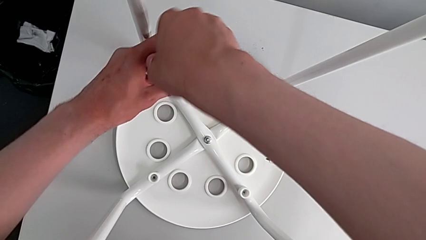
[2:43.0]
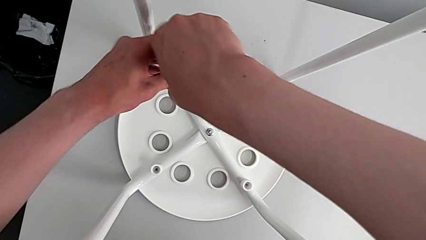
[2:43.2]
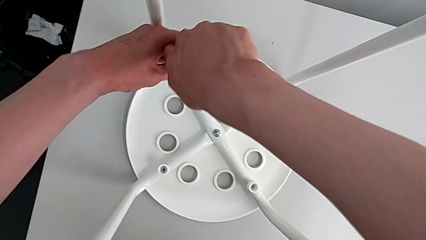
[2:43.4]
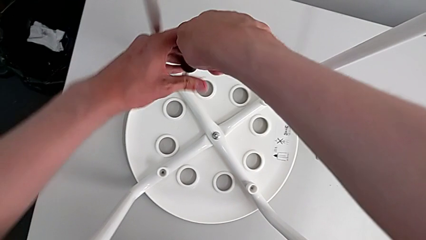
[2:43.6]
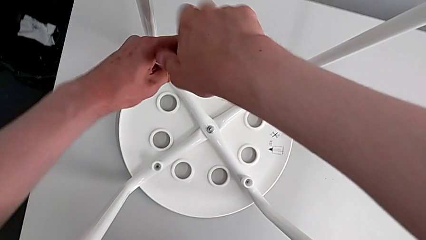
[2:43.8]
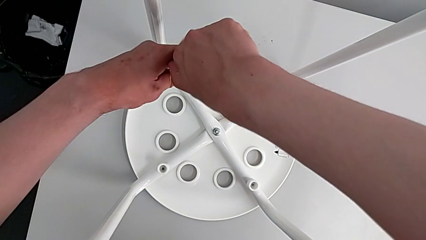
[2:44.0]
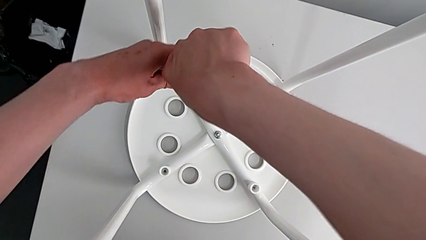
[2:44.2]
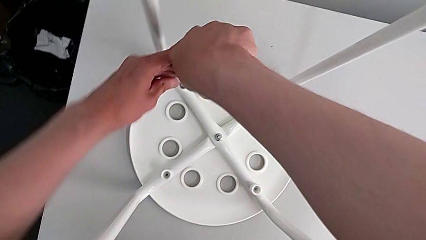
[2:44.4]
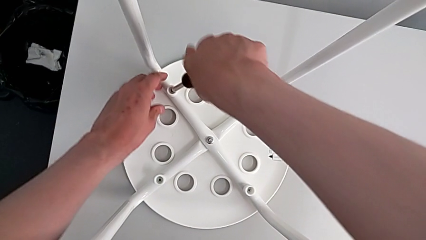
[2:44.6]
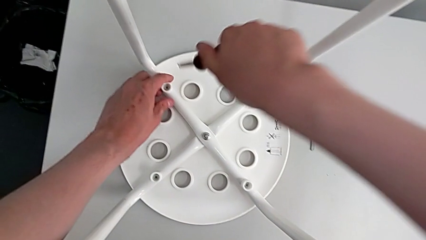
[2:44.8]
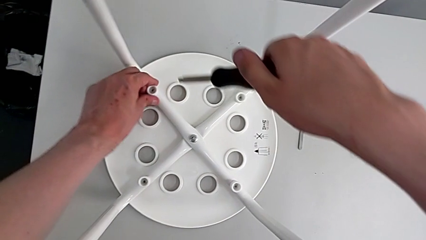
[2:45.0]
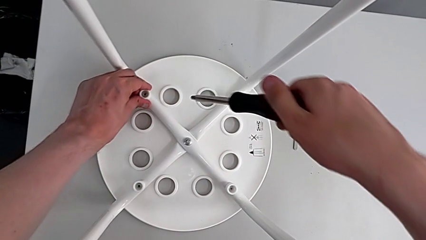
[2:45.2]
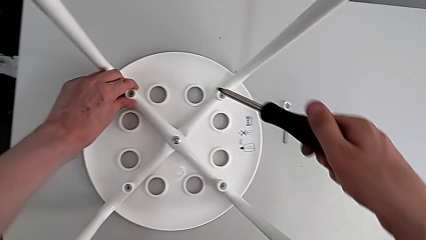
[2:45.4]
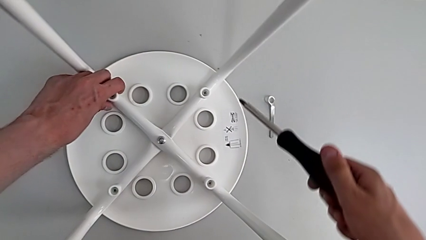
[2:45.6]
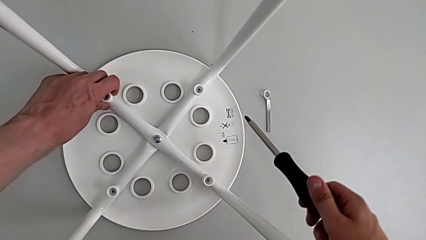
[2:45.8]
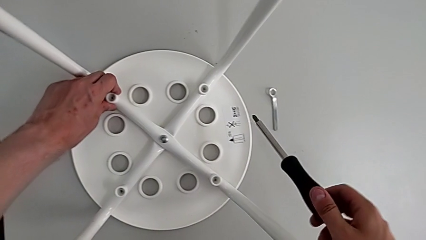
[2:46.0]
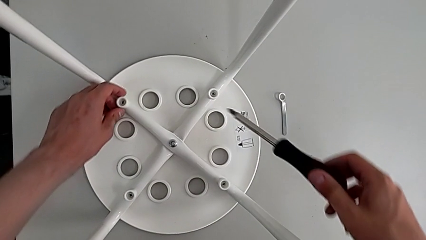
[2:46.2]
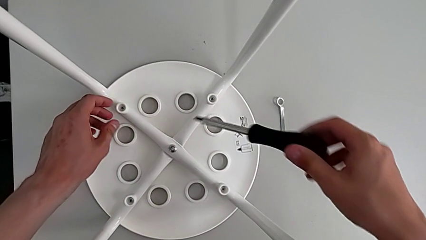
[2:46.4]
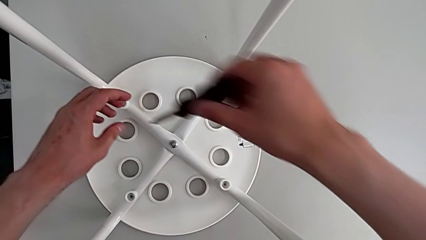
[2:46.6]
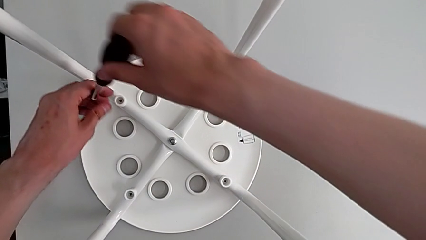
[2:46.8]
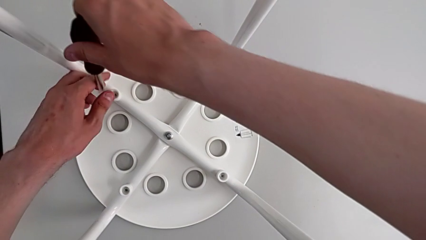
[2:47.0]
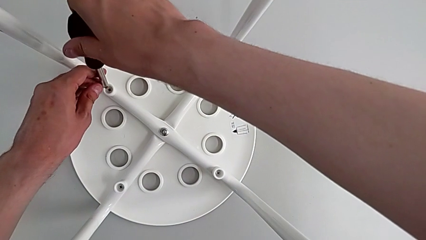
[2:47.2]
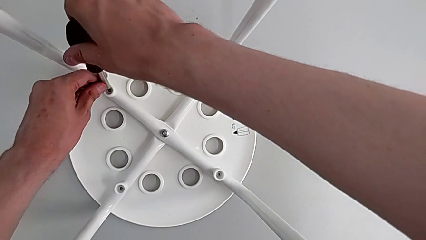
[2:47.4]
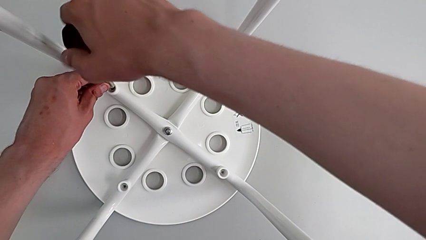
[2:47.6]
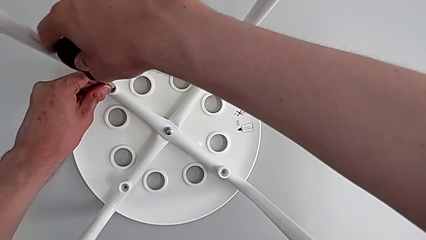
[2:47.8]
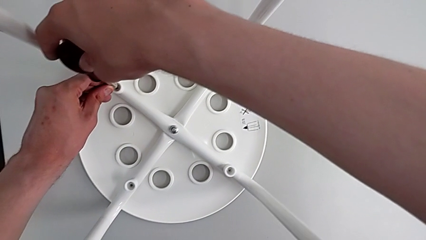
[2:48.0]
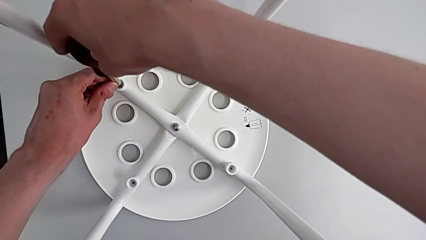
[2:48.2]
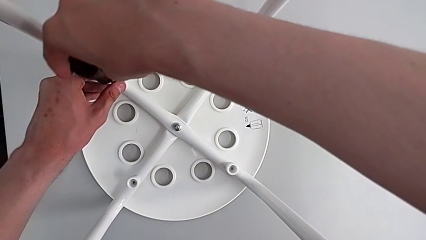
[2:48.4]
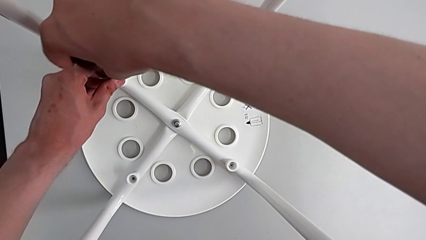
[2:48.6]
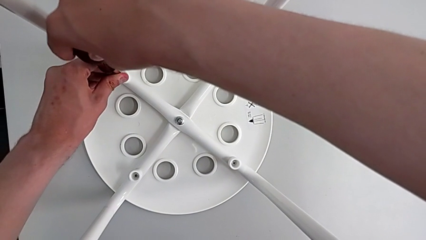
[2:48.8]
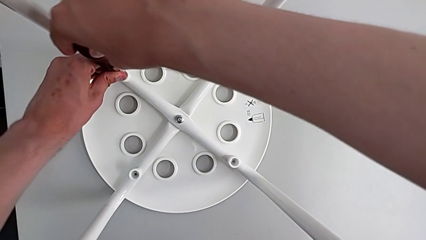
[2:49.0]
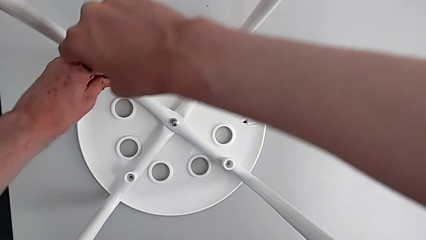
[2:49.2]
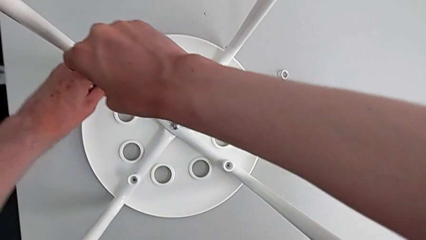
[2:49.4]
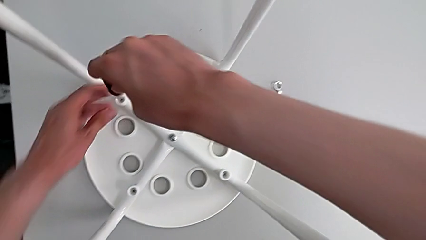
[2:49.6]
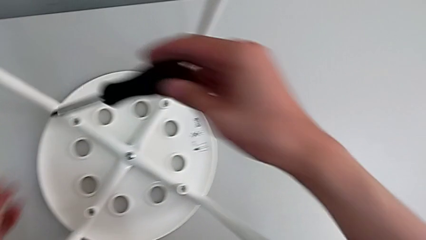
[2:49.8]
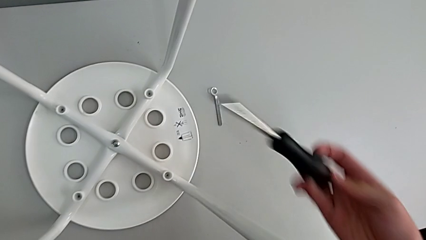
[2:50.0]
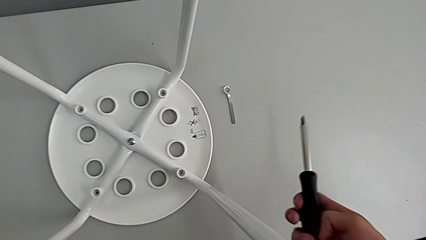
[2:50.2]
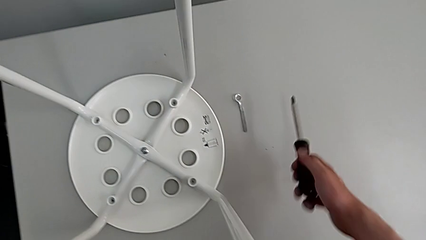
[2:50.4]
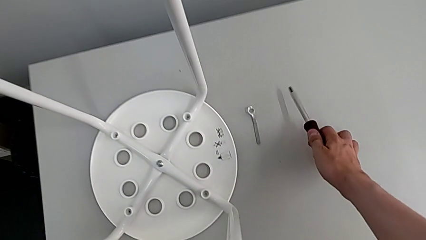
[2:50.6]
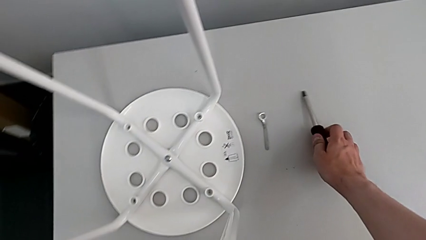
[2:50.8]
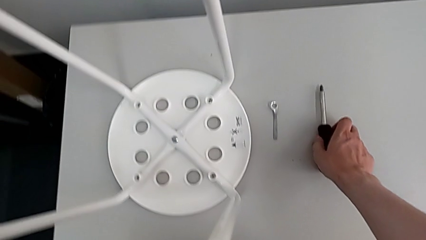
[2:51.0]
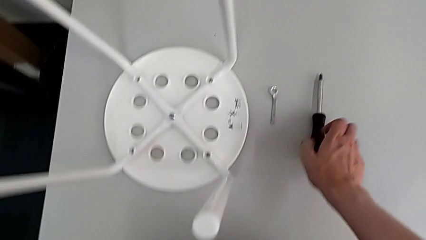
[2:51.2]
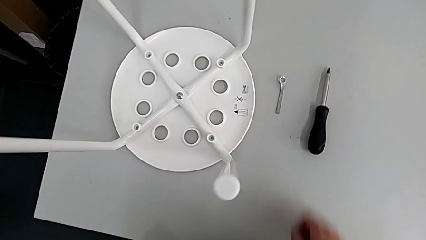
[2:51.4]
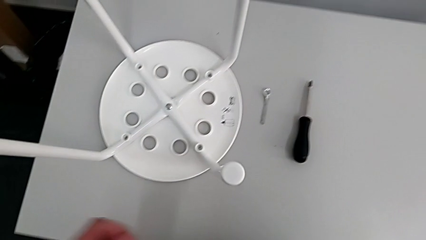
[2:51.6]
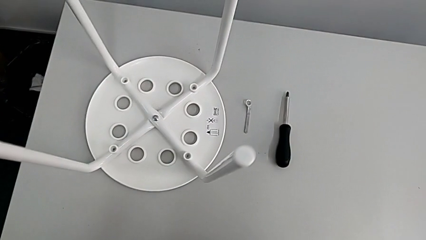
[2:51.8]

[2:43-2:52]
The camera wearer is assembling the seat board with the leg frame. They withdraw the screwdriver, align the screw, insert the screwdriver, screw the screw, withdraw the screwdriver and place the screwdriver.

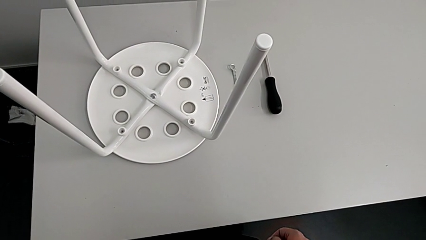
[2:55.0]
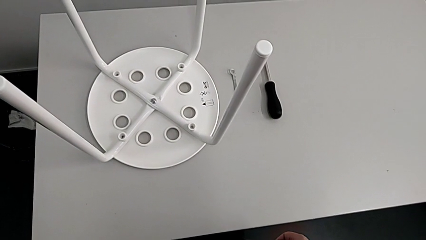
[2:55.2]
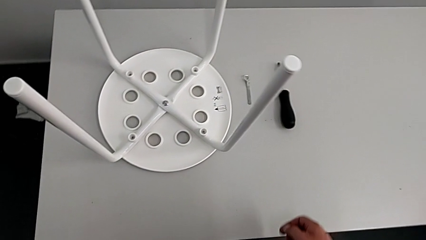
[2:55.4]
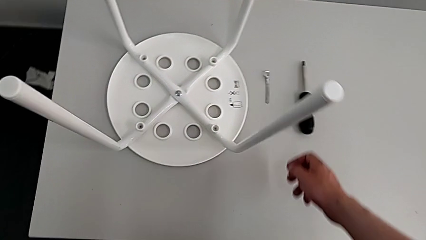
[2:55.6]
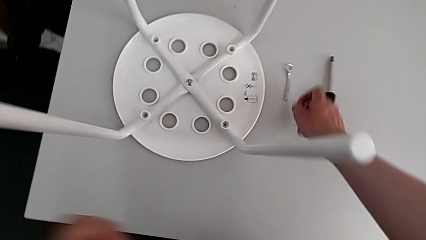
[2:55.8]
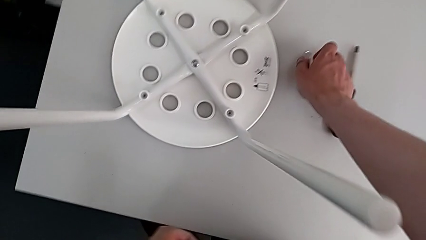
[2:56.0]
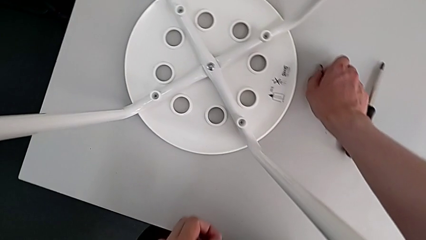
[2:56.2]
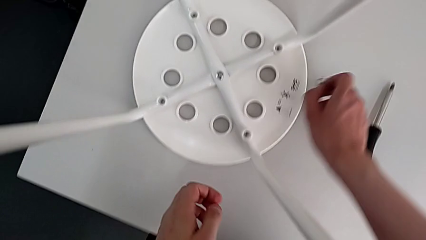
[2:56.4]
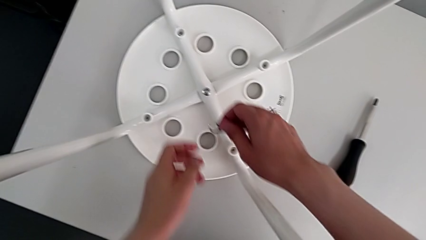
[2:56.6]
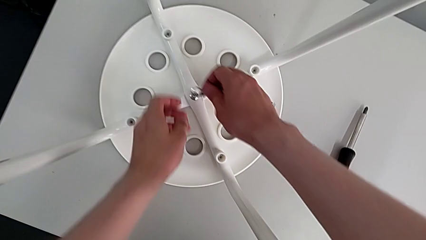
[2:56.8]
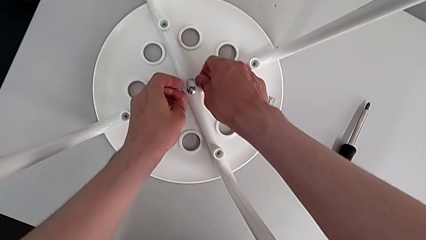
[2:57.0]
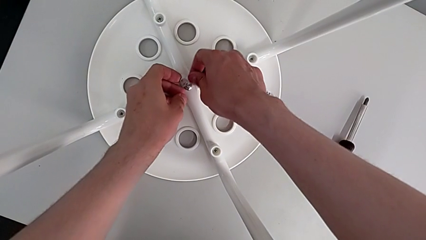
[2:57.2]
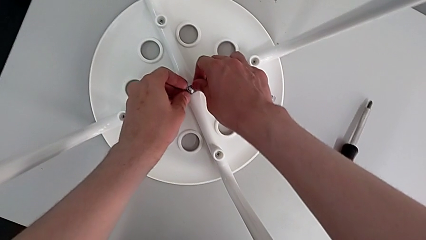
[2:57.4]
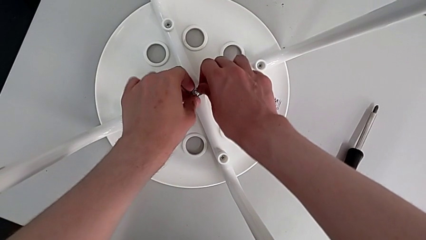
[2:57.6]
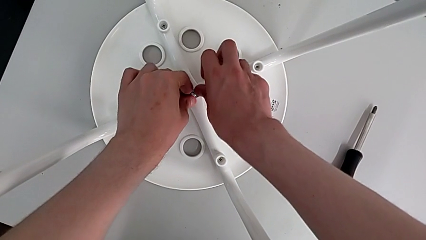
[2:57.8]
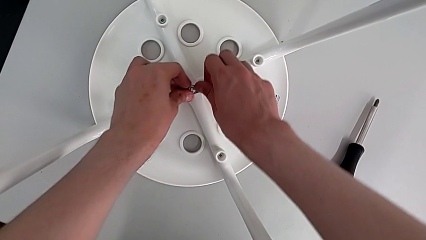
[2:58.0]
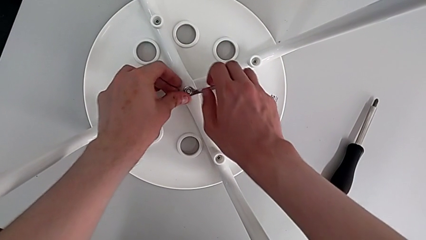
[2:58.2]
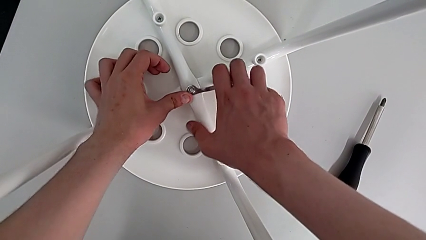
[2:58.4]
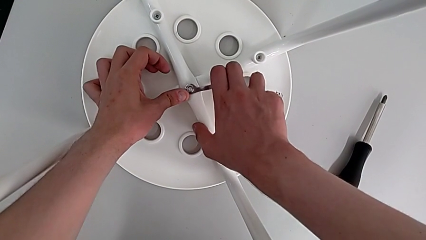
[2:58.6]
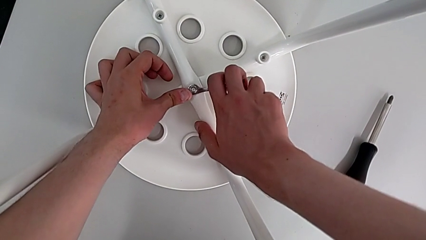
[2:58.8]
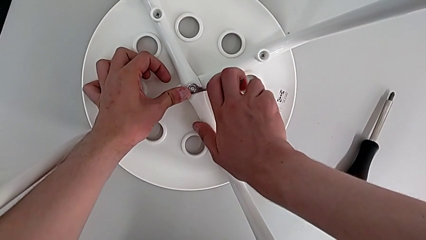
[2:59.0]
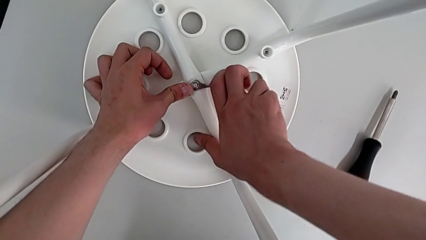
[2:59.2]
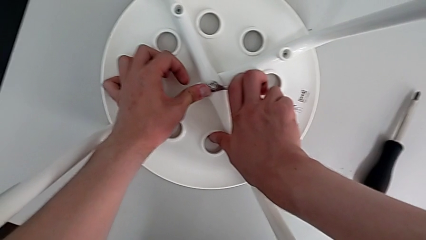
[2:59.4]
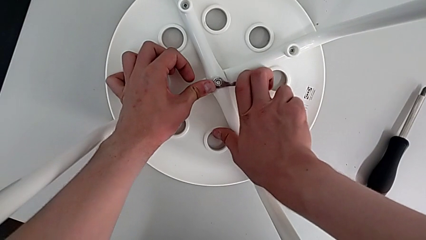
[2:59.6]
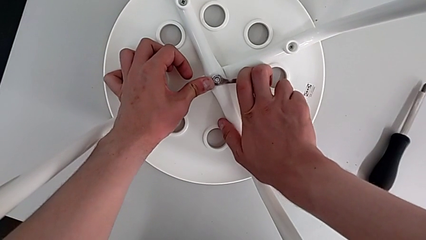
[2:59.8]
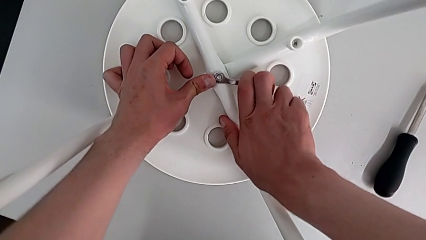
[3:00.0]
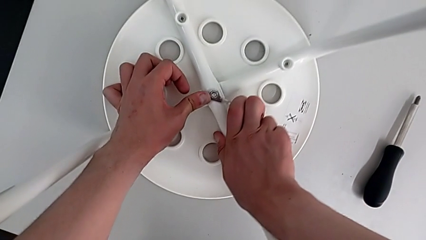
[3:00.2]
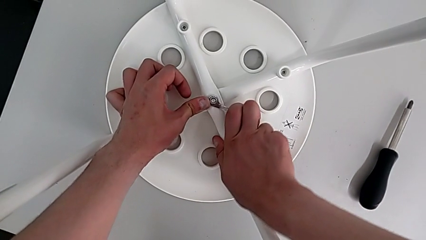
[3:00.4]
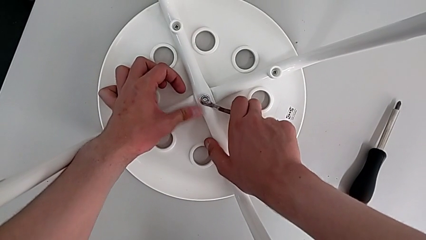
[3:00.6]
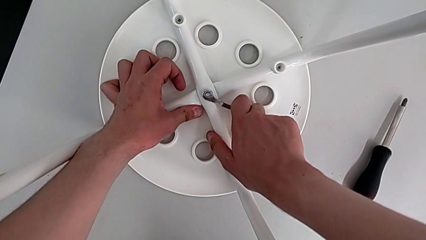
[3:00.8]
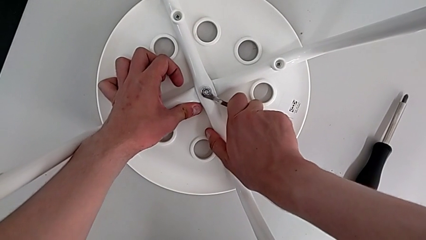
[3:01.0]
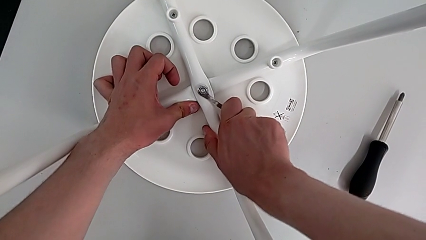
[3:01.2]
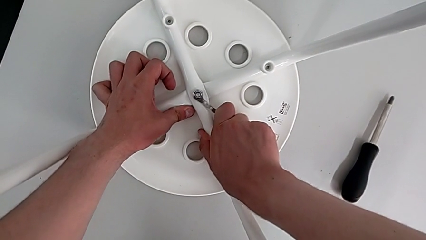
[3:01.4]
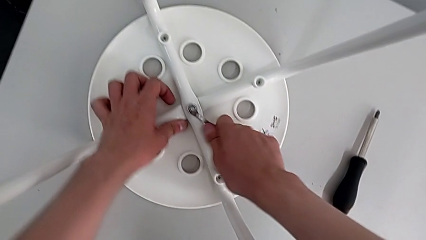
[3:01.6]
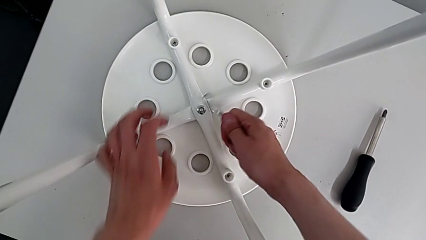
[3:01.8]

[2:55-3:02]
The camera wearer is tightening the middle bolt and completing the task. They grab the hexagonal wrench, insert it, screw the hex nut and withdraw the hexagonal wrench.
